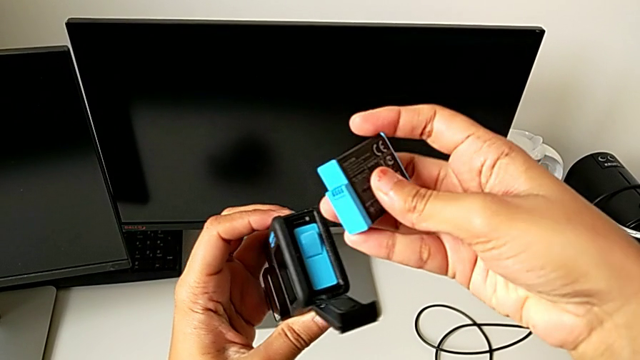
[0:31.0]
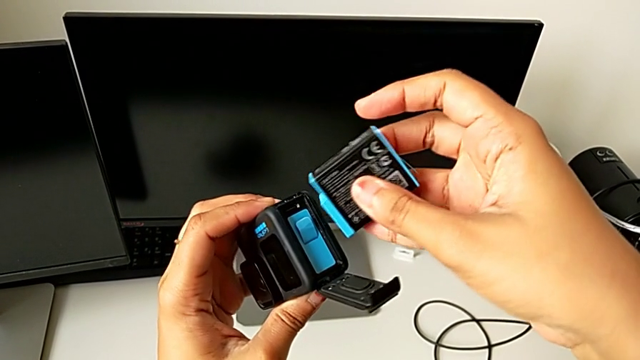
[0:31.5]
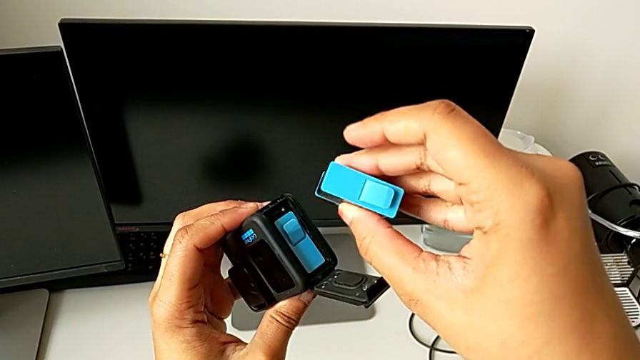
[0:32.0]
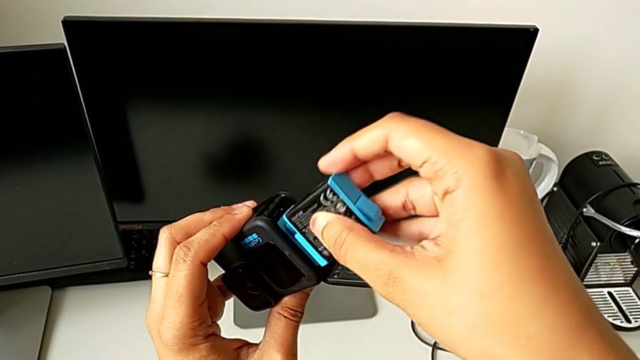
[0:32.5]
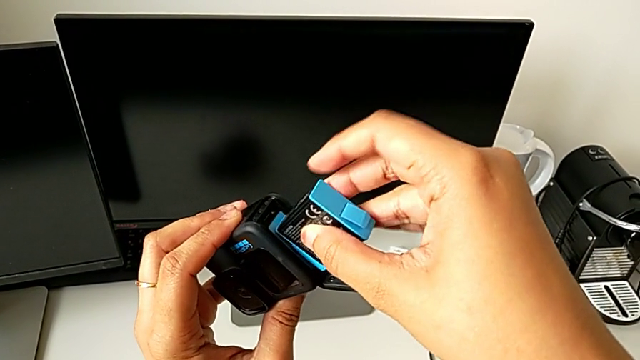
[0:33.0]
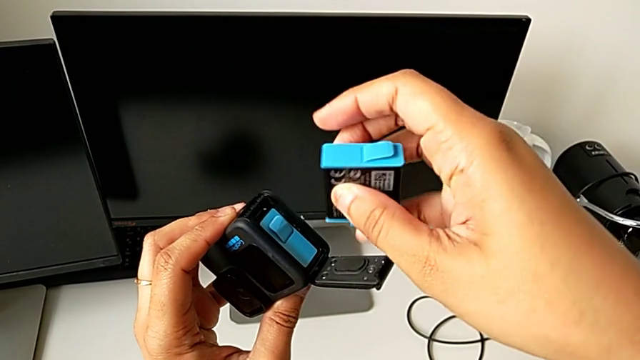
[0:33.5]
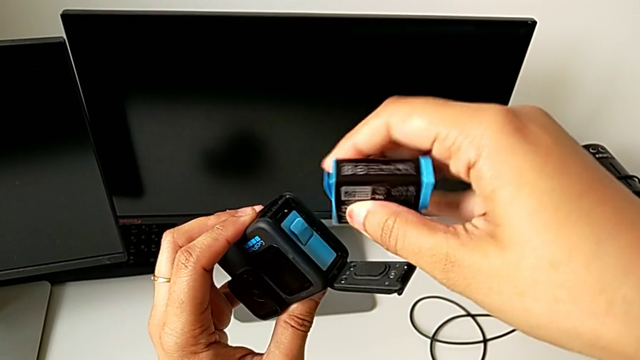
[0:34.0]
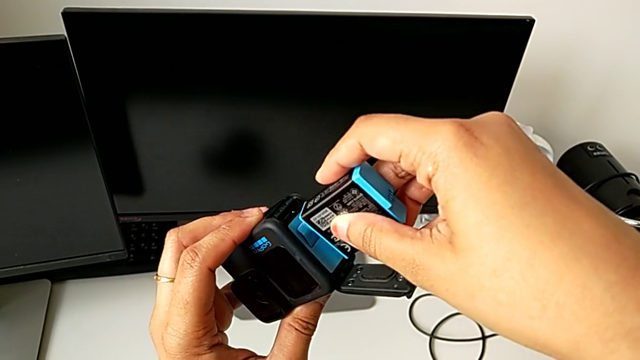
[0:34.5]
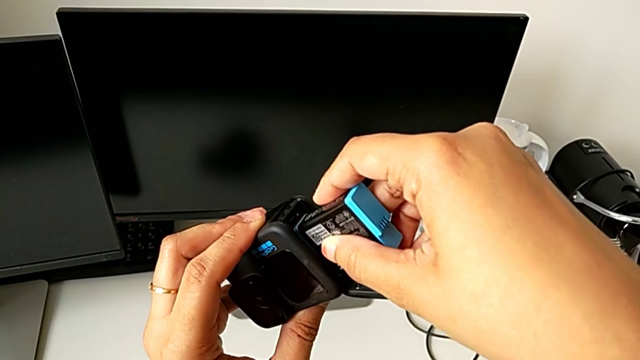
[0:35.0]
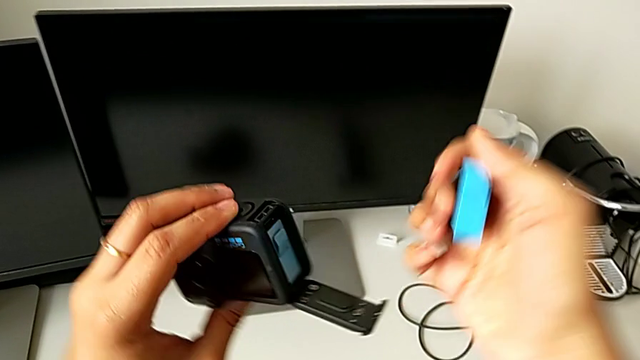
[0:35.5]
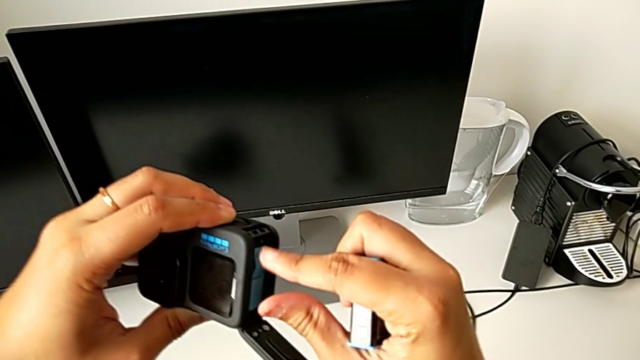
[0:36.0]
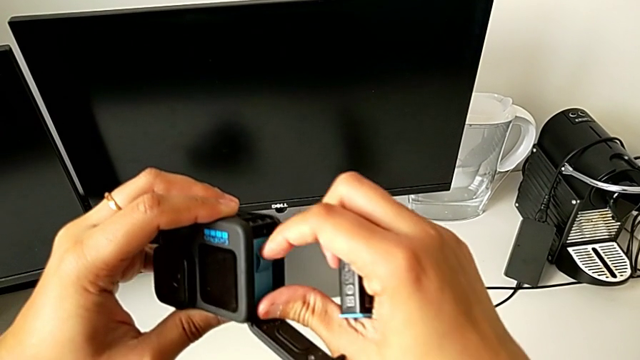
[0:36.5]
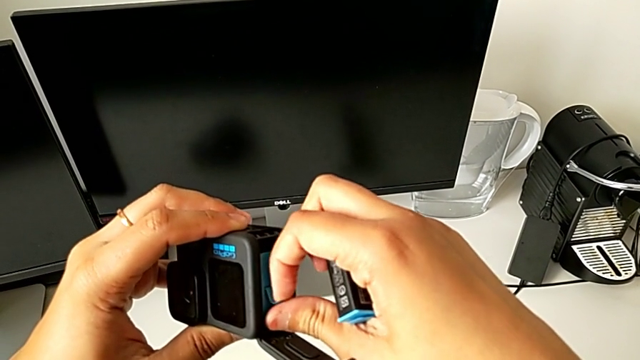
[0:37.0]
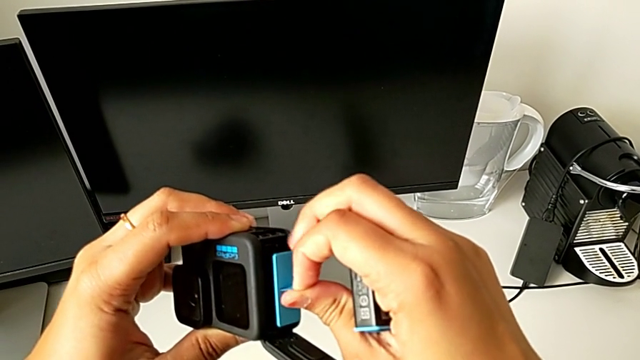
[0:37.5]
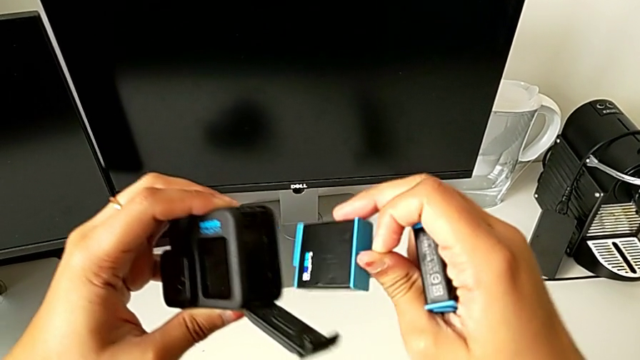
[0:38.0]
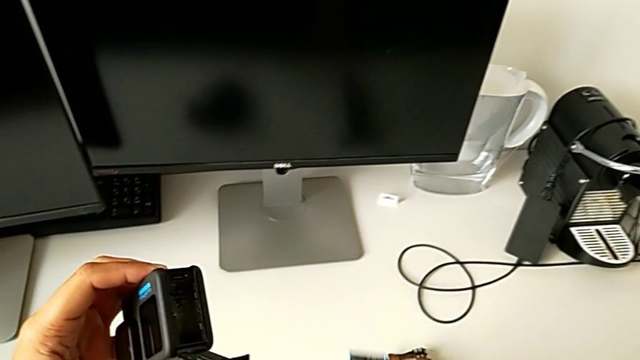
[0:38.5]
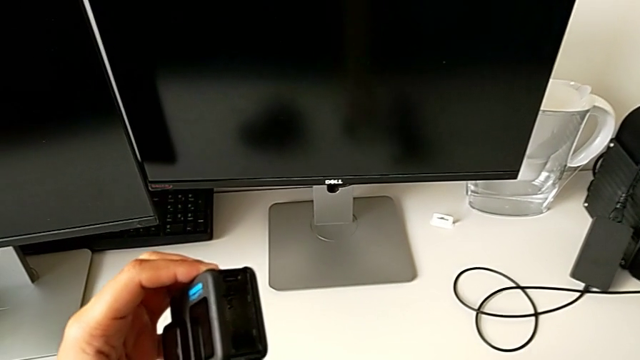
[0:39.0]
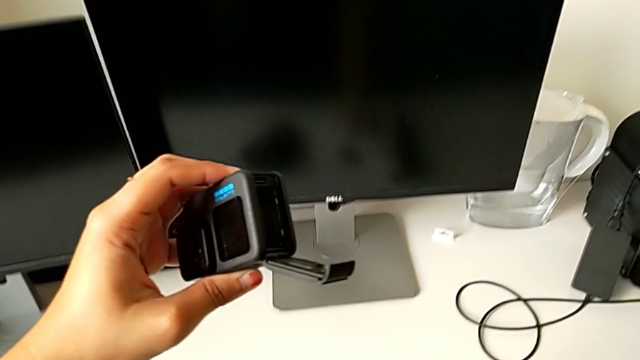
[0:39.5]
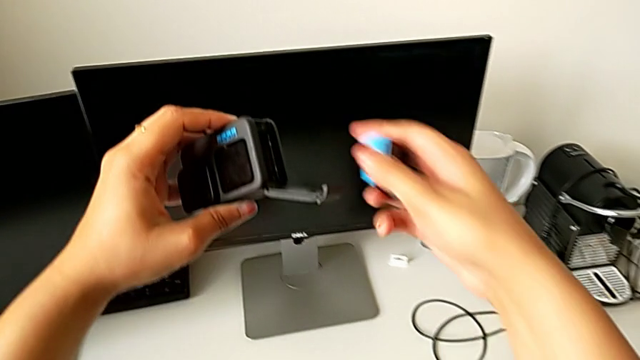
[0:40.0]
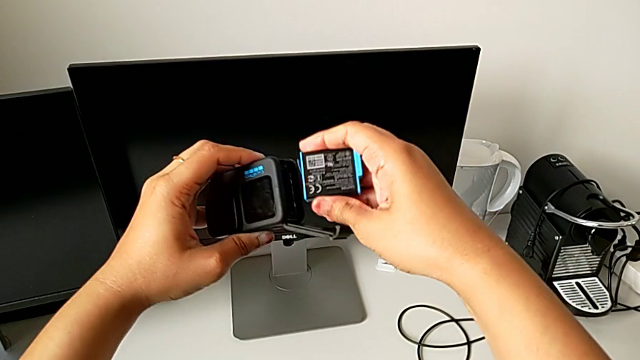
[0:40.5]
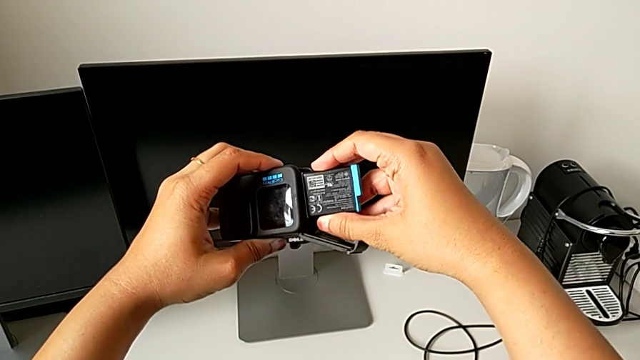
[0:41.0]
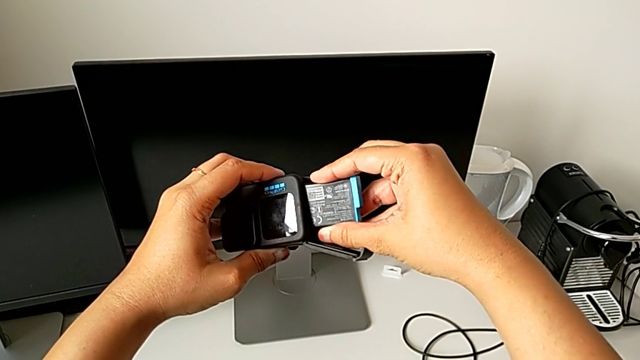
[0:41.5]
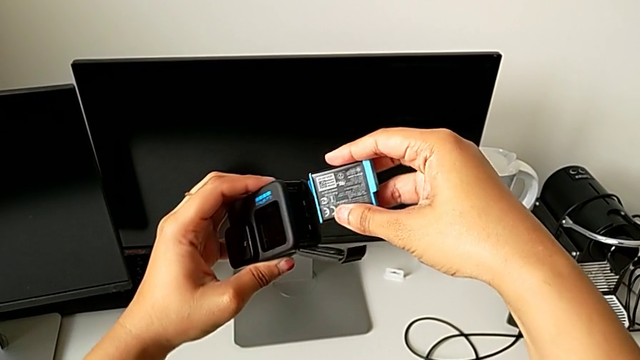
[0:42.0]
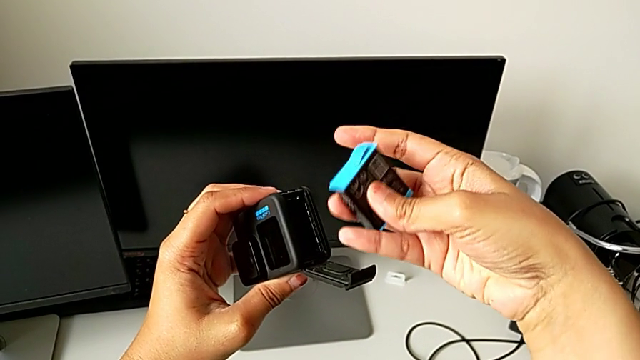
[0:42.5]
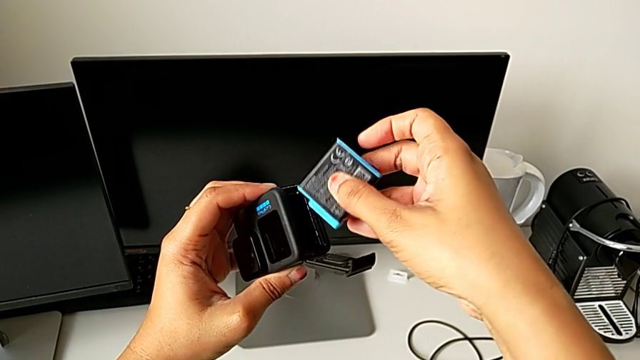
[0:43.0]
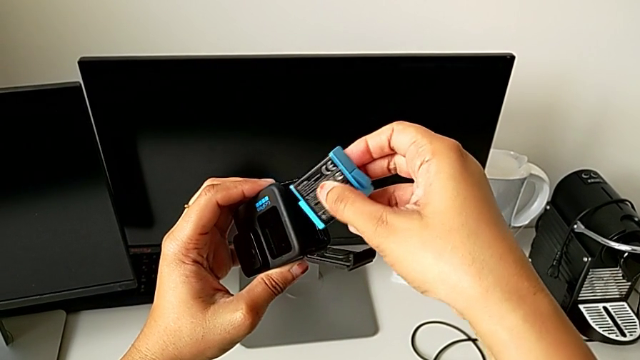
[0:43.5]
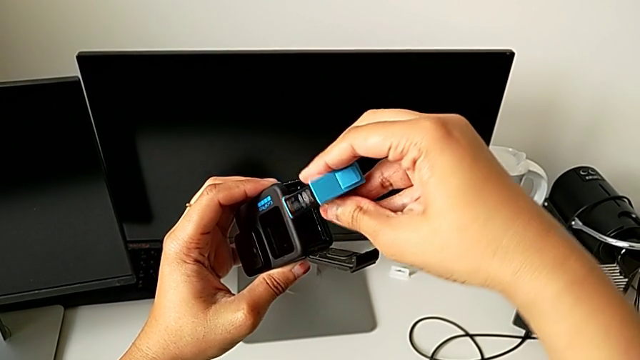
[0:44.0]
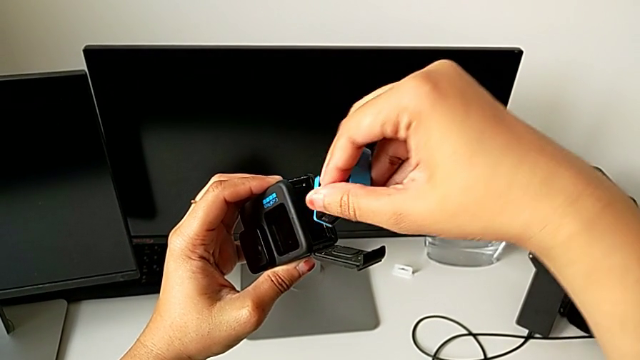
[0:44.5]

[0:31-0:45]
The camera wearer is changing the battery of the GoPro. They inspect the replacement battery, adjust it, withdraw the battery, place it, wrongly insert the replacement battery, the battery being backwards, and rotate it.

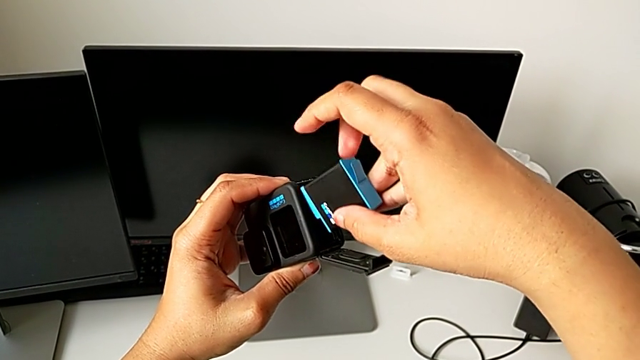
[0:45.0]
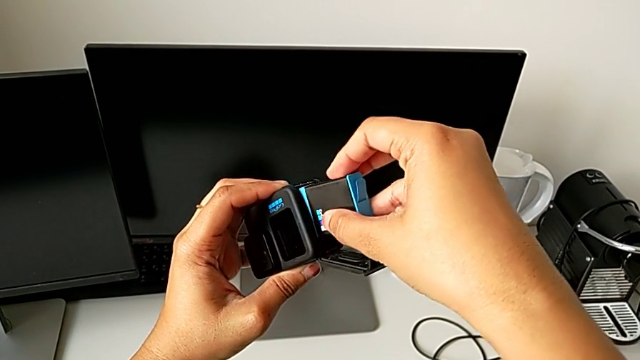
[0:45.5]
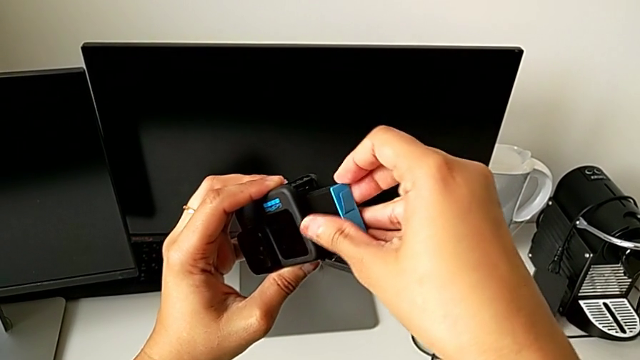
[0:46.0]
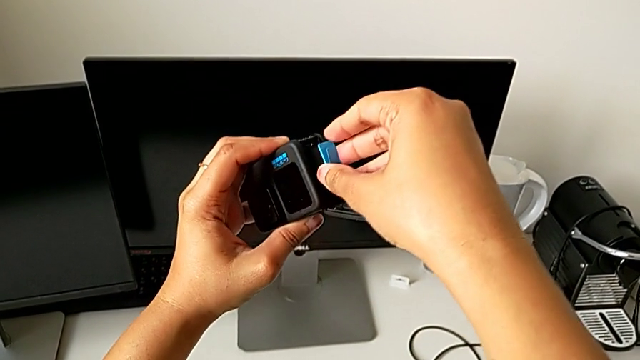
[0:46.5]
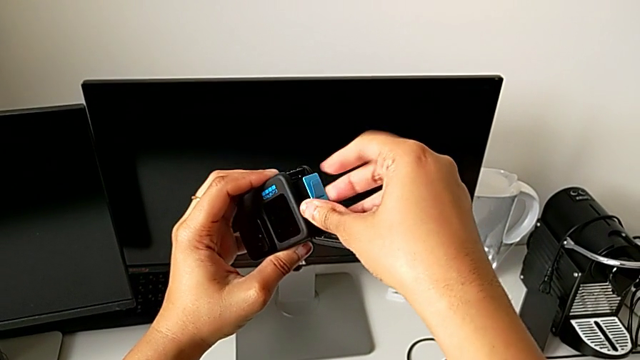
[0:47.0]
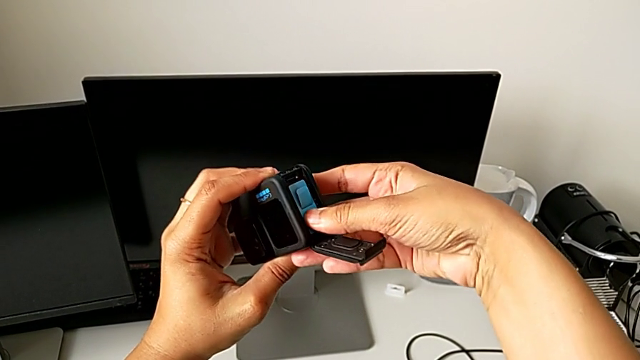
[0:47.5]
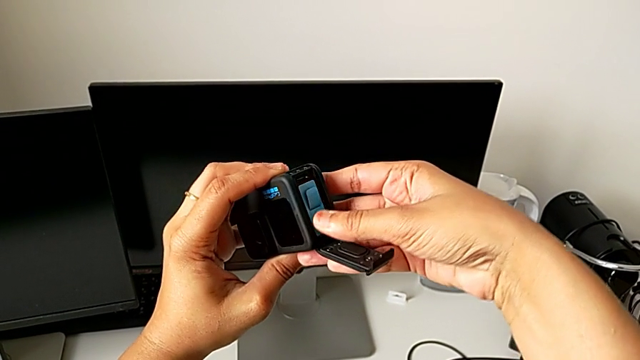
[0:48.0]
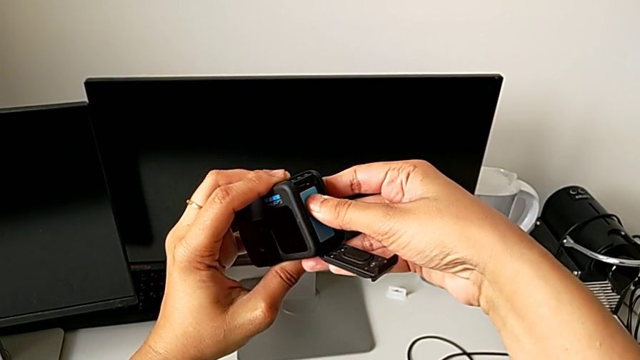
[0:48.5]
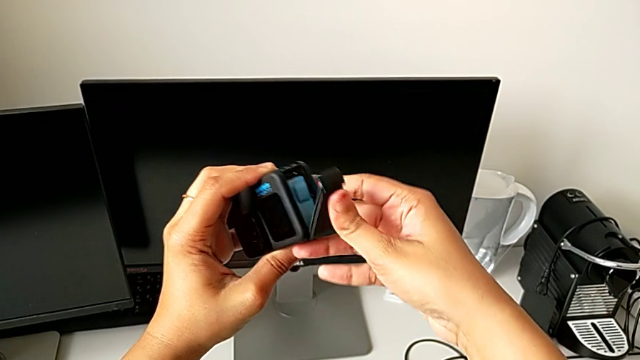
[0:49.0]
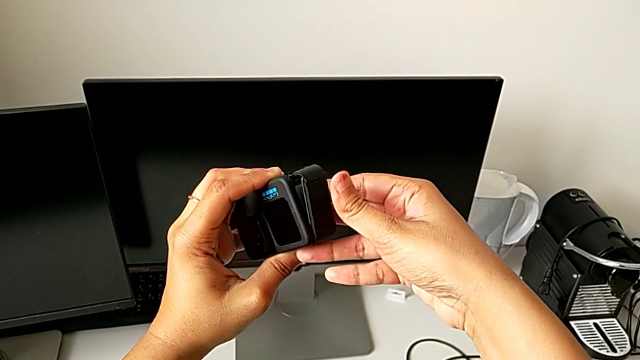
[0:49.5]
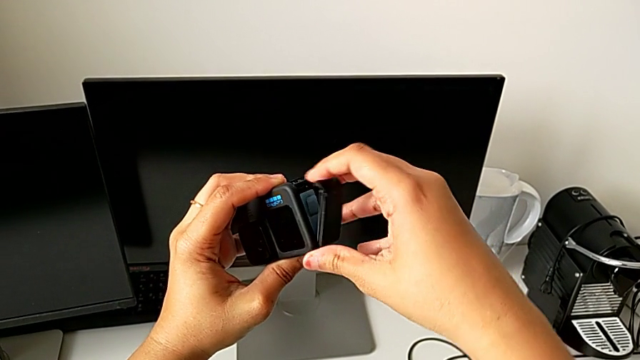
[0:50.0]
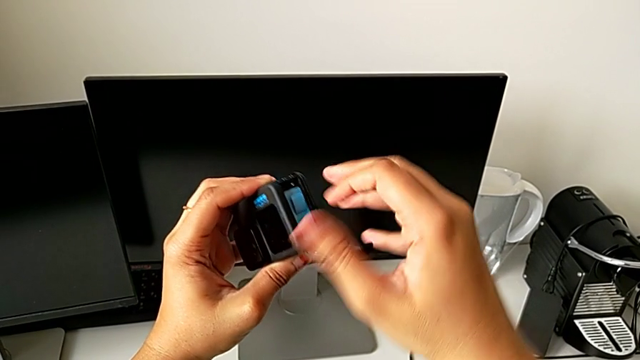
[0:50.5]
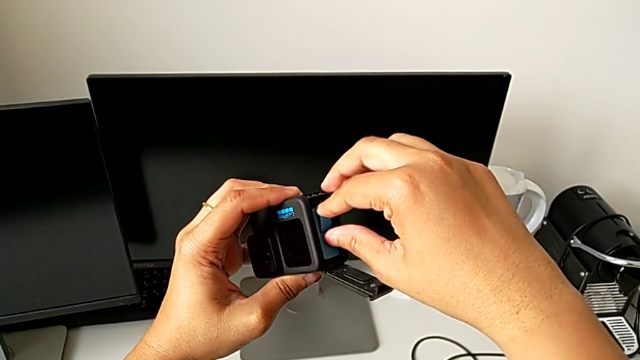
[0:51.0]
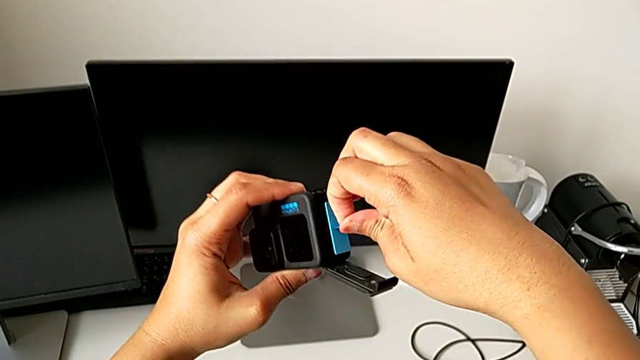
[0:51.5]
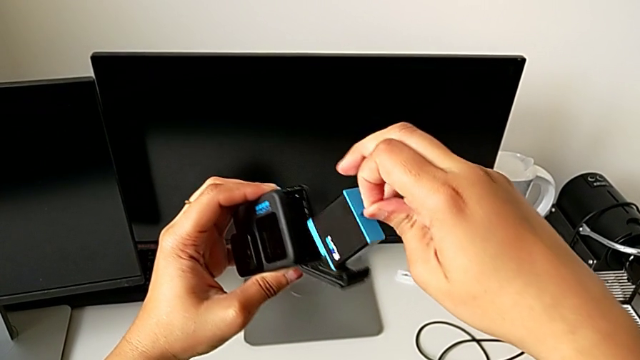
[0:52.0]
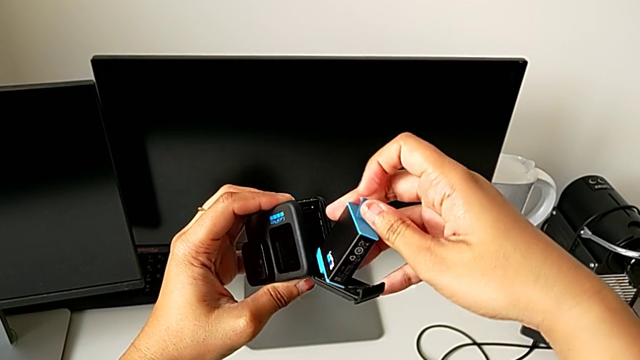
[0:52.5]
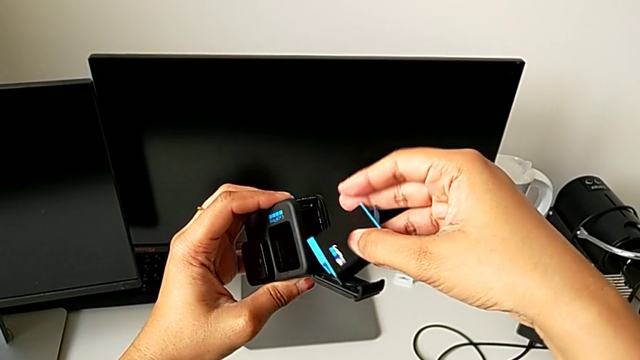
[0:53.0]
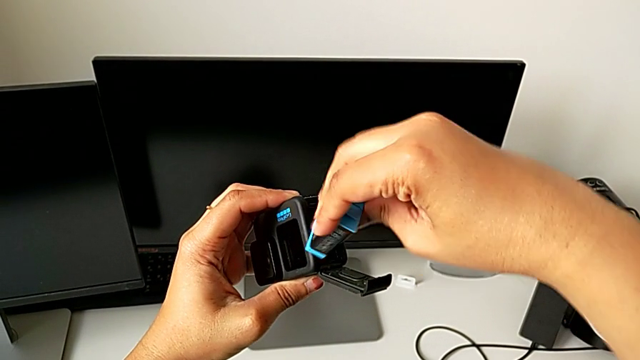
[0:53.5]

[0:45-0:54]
The camera wearer is changing the battery of the GoPro. They insert the replacement battery, close the battery door, open it, withdraw the replacement battery and flip it.
